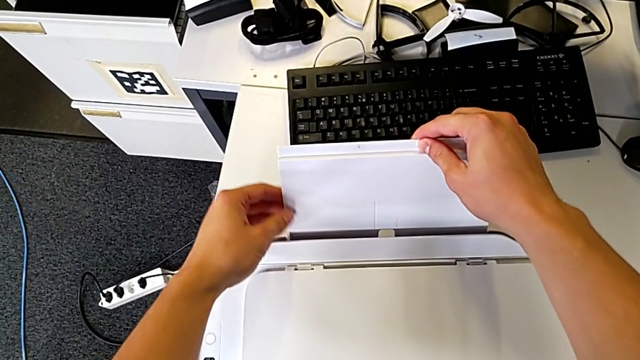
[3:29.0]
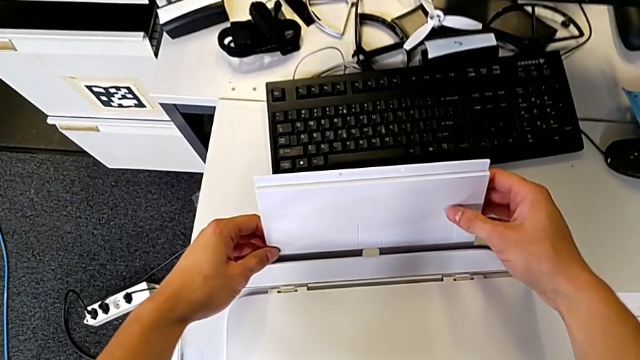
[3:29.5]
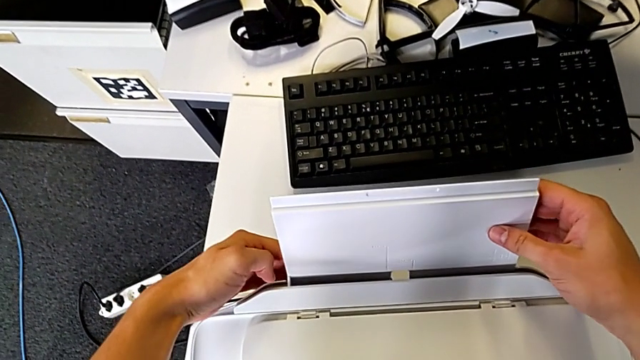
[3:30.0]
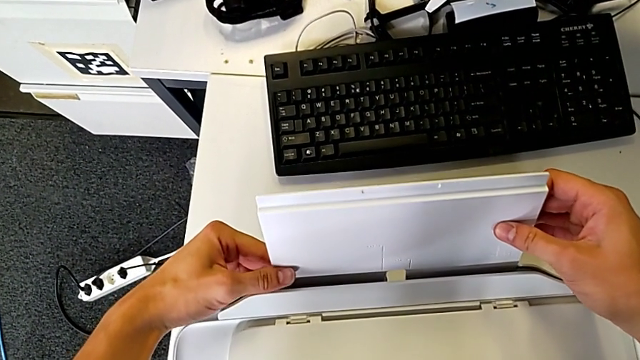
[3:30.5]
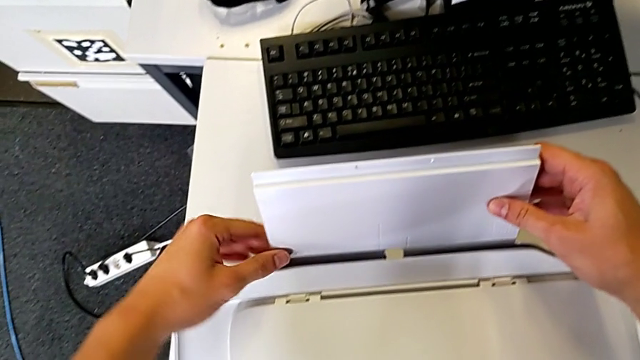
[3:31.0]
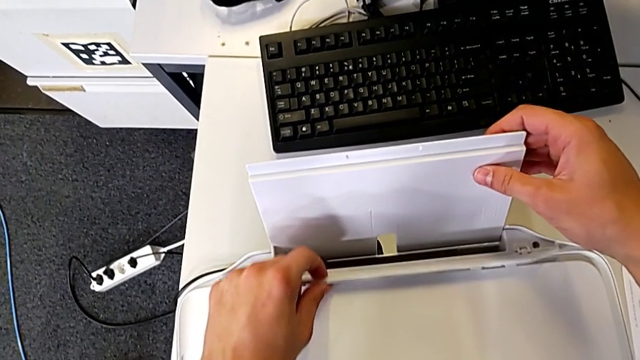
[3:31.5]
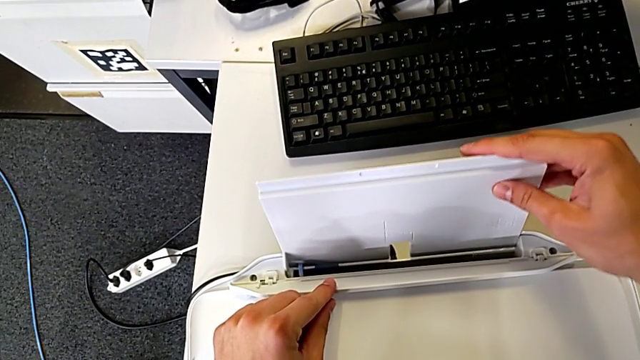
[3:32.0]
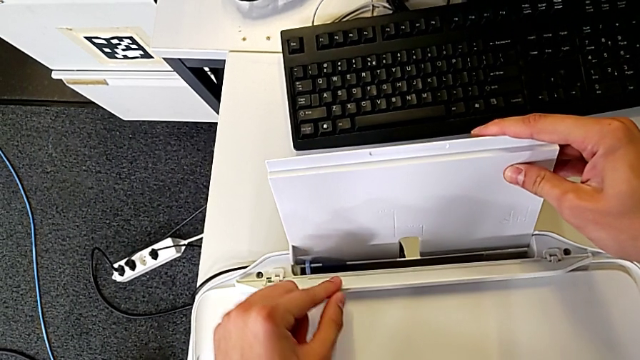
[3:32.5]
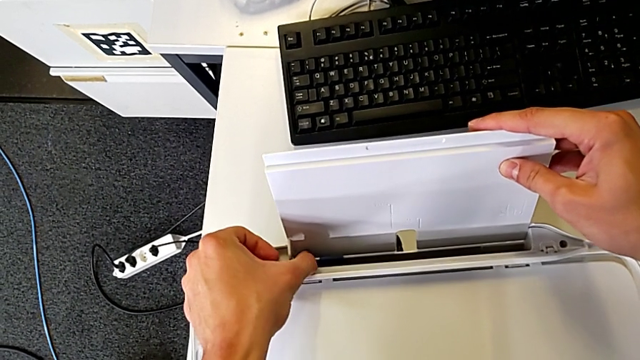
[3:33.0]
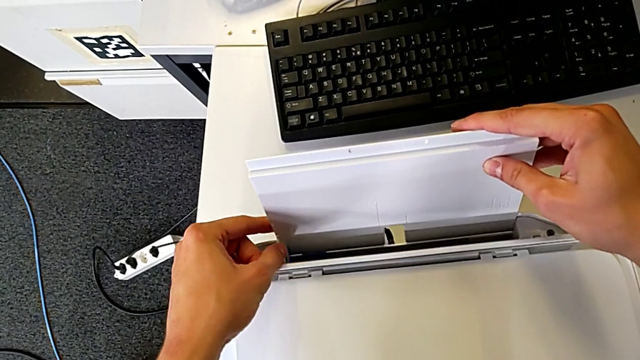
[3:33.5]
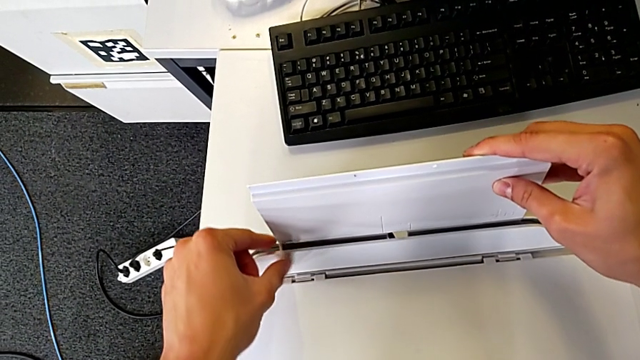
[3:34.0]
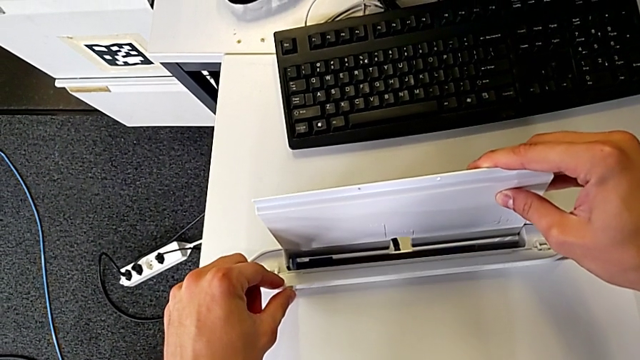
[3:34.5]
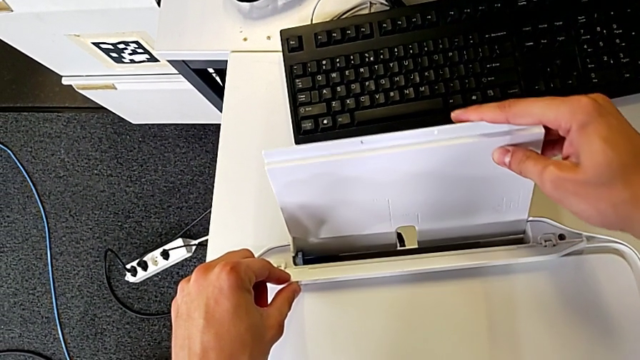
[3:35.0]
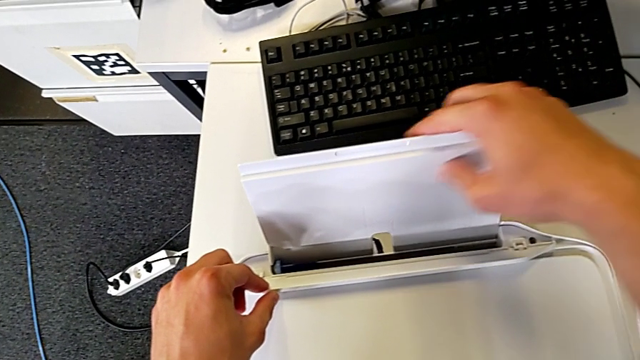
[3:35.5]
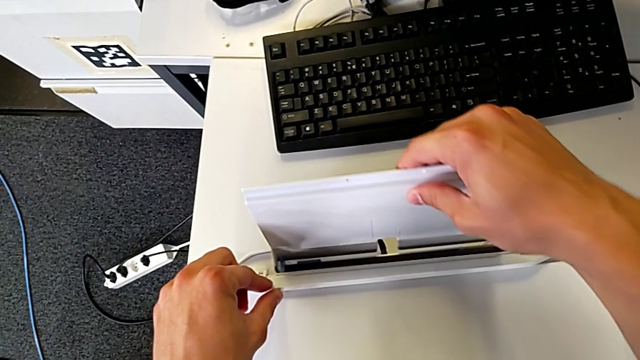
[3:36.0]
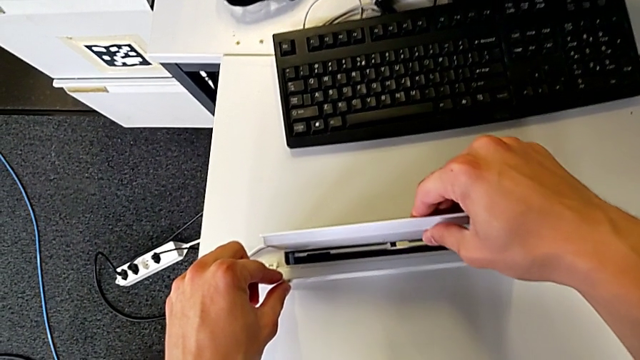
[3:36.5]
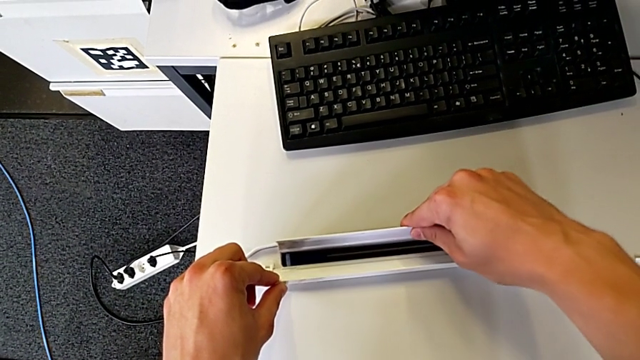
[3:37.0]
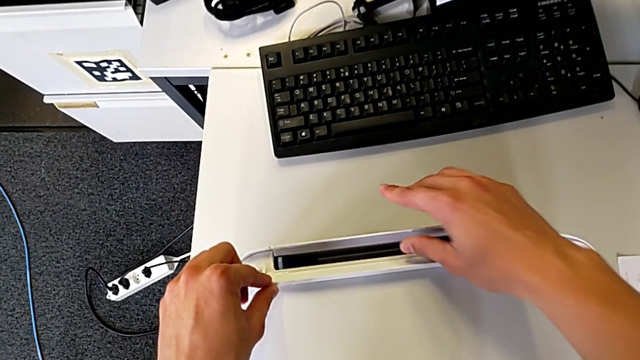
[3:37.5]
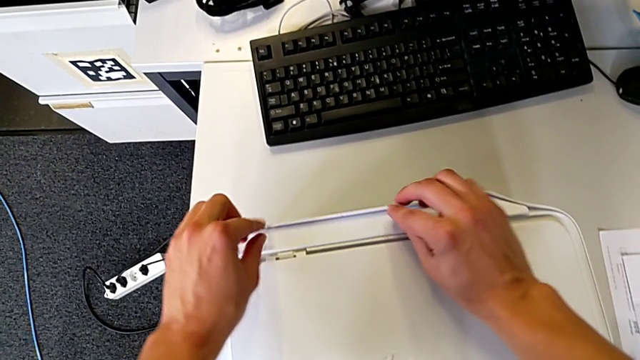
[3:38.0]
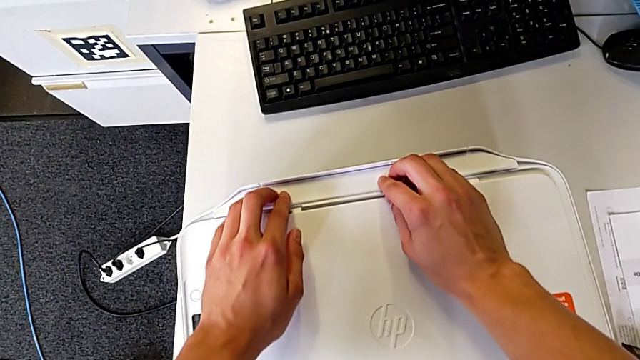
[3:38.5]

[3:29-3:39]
The camera wearer is closing all the parts of the printer. They keep wrongly closing the paper tray, and they can't close the paper support. They close the paper tray.
